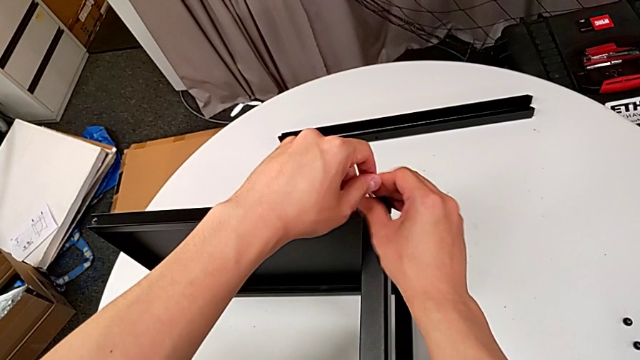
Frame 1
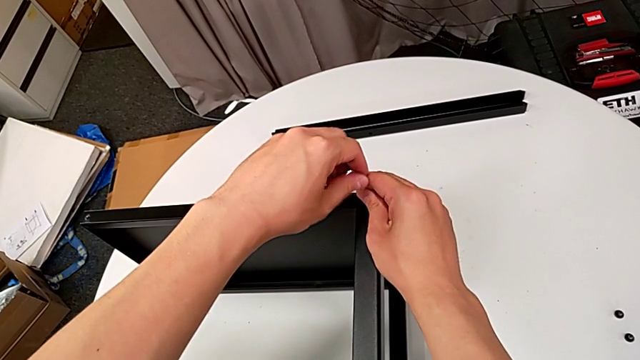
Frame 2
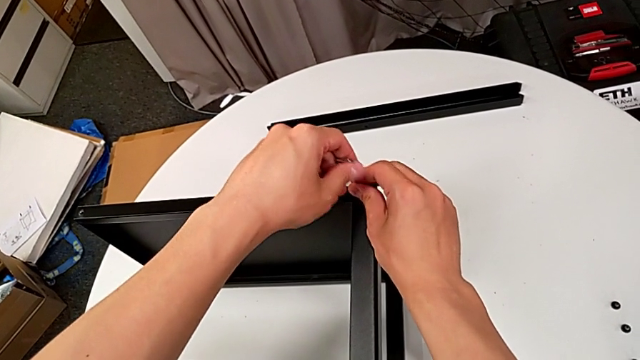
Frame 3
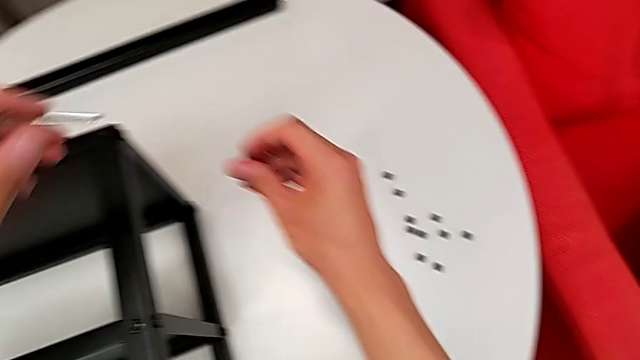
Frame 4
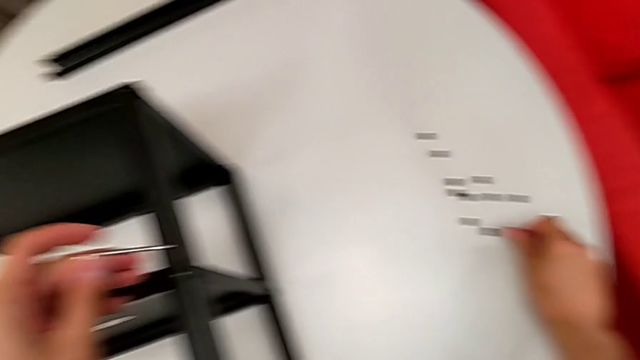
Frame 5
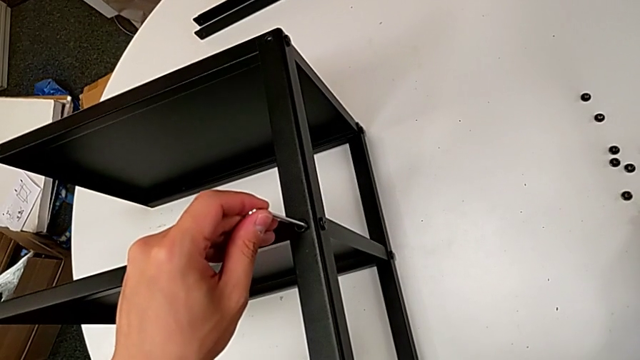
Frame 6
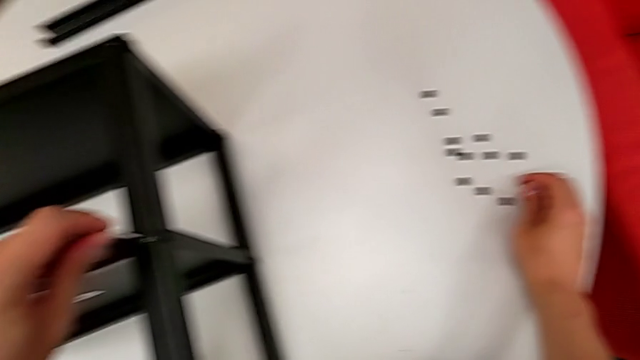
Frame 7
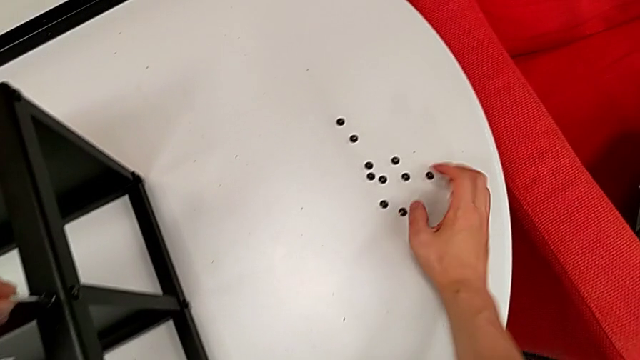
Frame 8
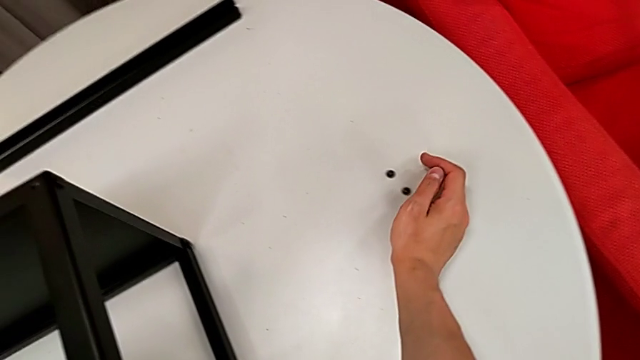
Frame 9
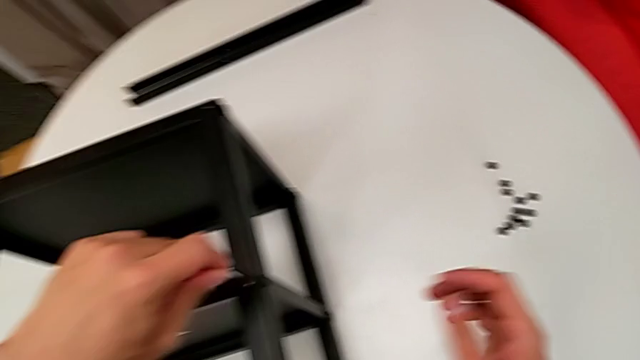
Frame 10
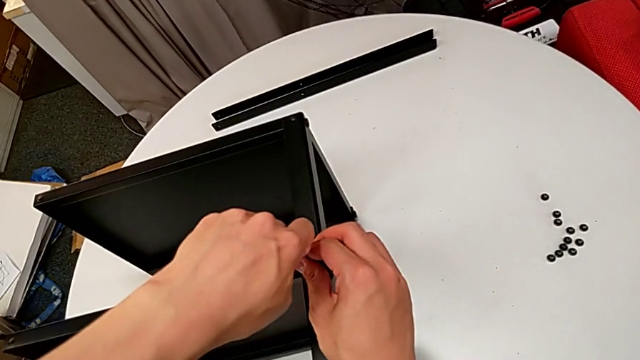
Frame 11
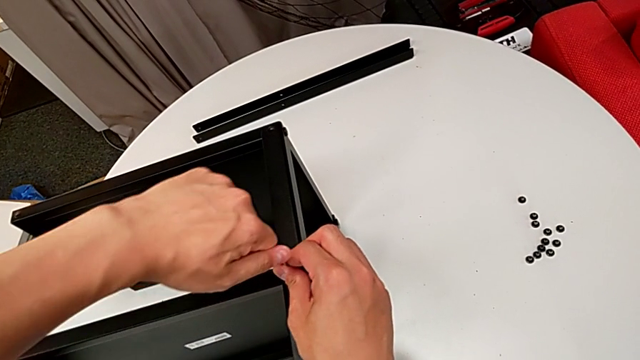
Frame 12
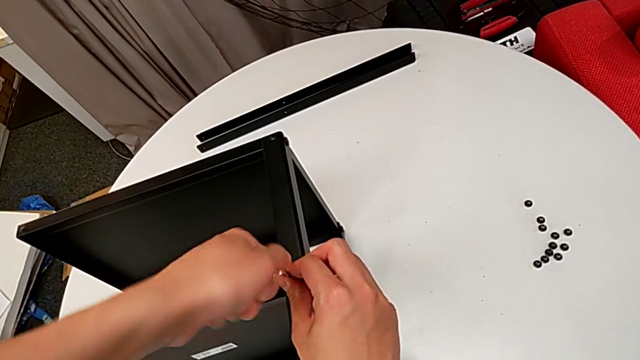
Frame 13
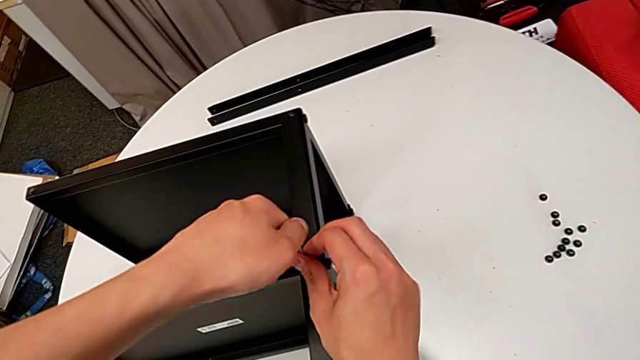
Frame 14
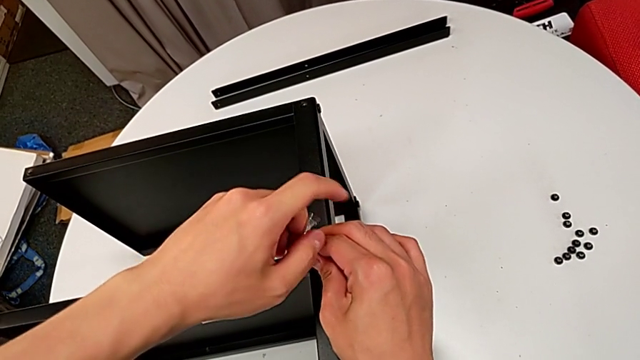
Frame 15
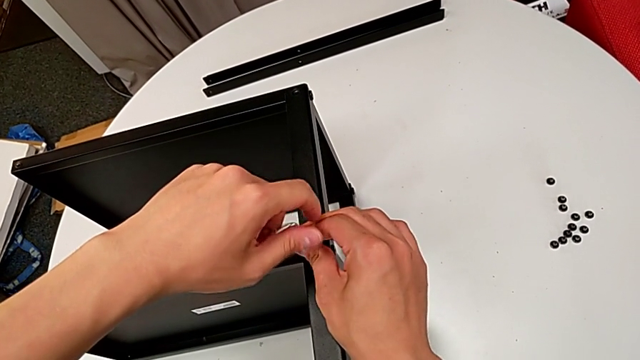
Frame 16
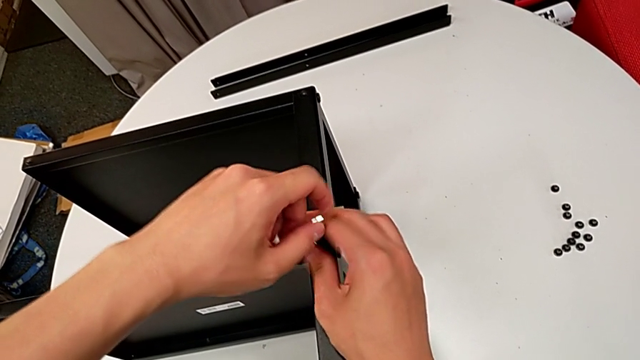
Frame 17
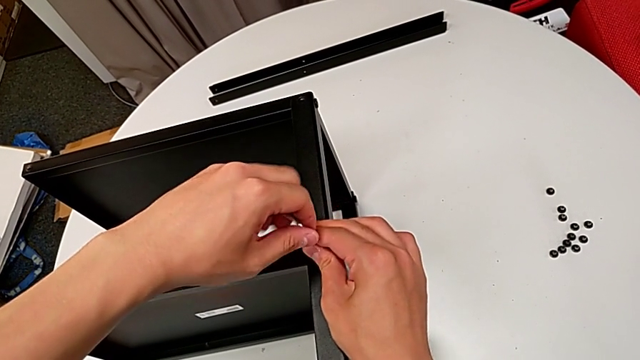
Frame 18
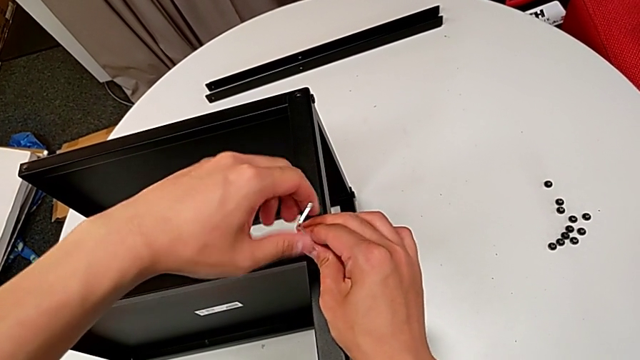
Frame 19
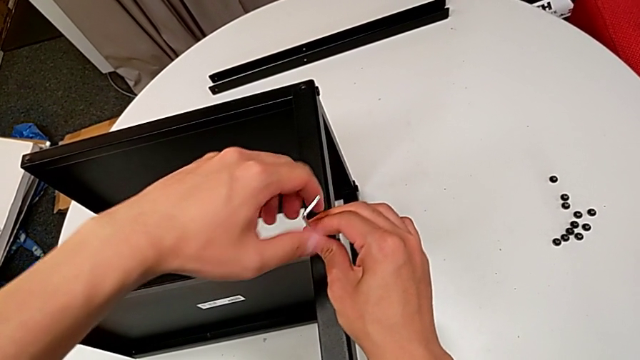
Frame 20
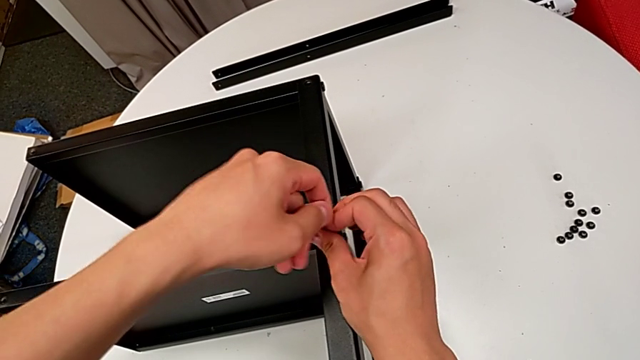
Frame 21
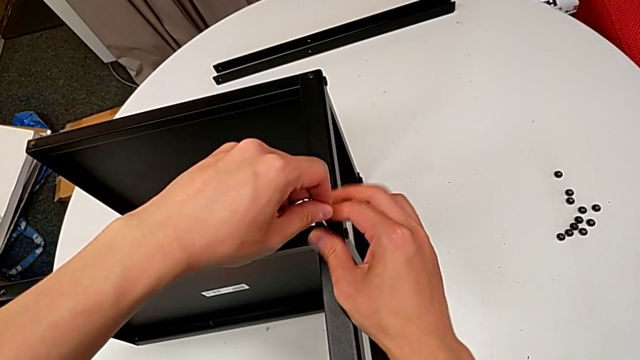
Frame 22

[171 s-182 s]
The camera wearer is disassembling the third leg of the table. They withdraw the Allen wrench with the left hand, disassemble the hex socket head with the right hand, place it with the right hand, insert the Allen wrench with the left hand, push the hex socket head, unscrew it and withdraw the Allen wrench.

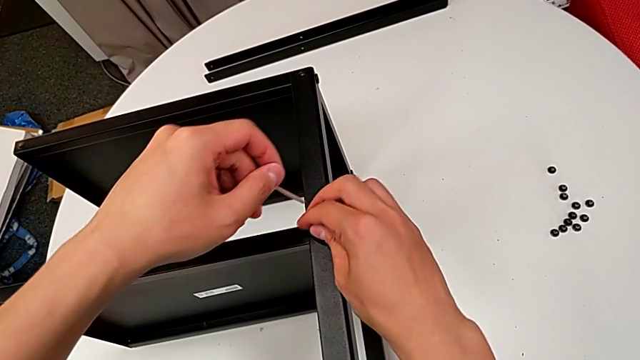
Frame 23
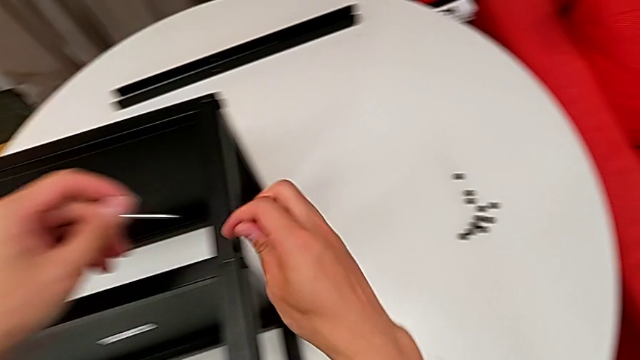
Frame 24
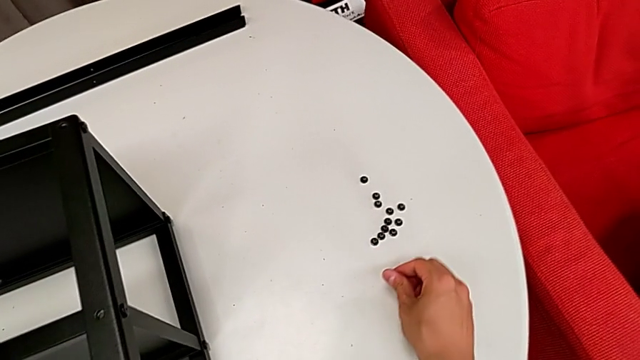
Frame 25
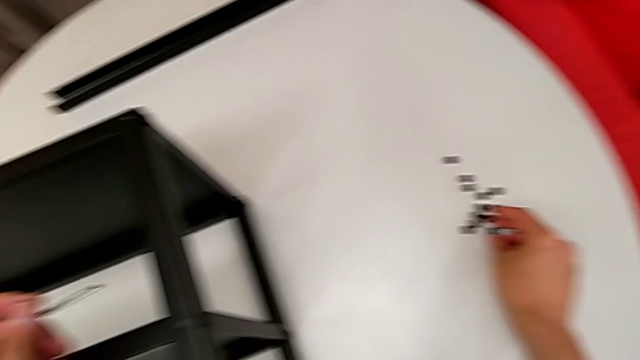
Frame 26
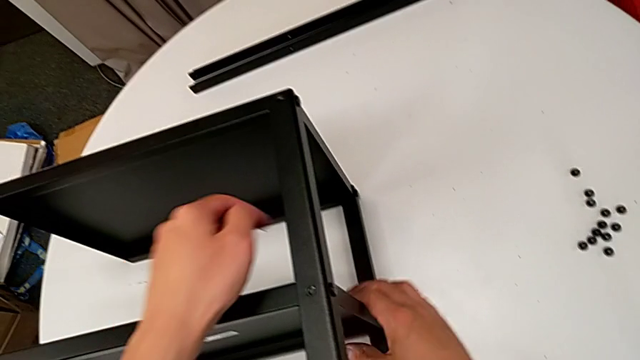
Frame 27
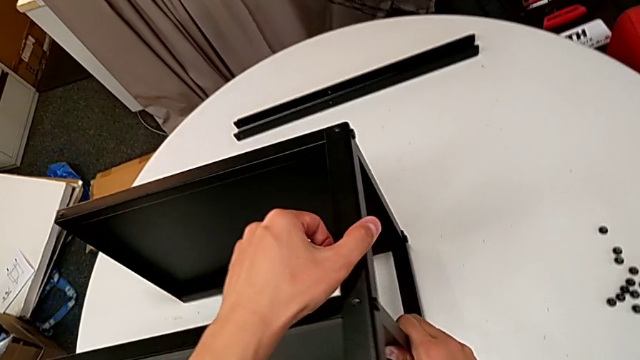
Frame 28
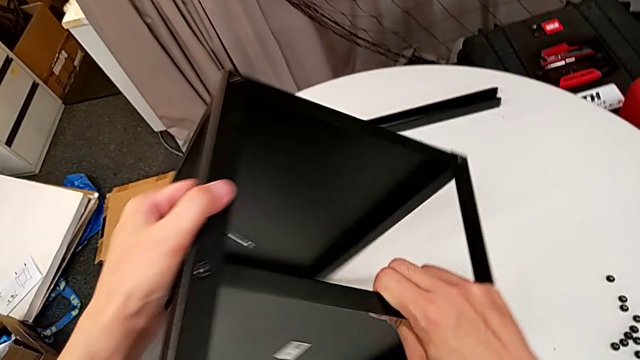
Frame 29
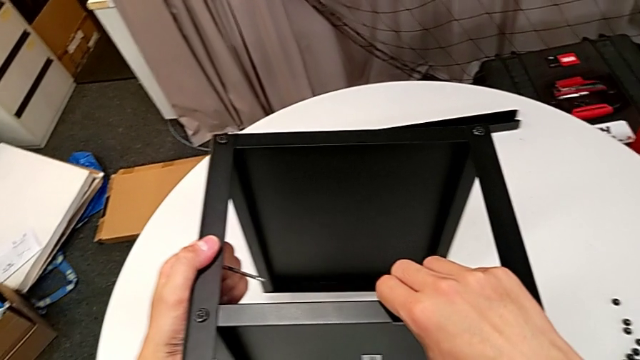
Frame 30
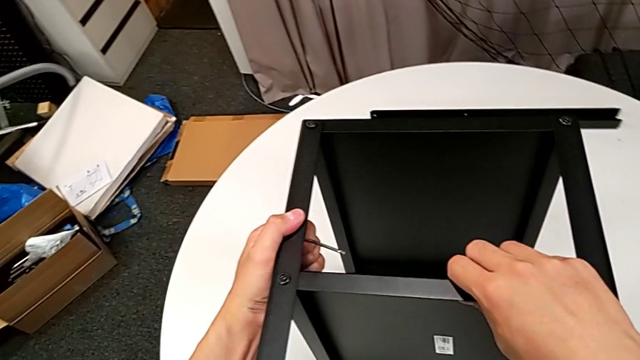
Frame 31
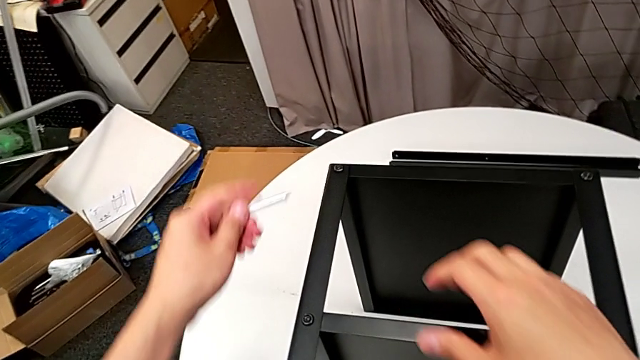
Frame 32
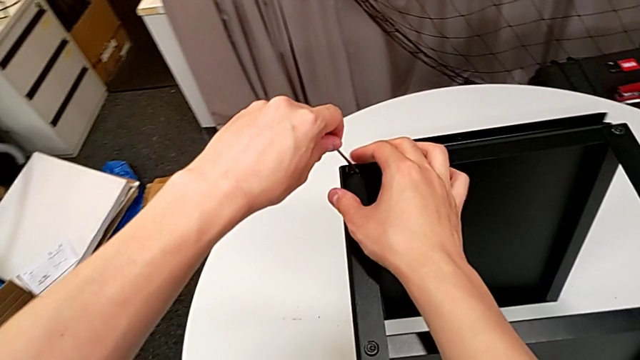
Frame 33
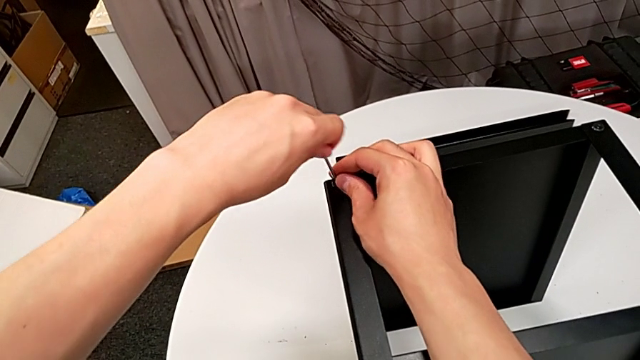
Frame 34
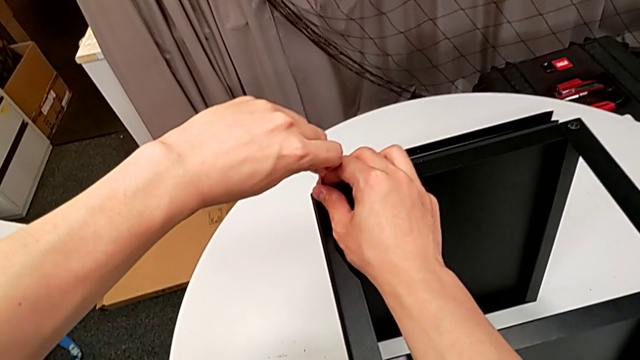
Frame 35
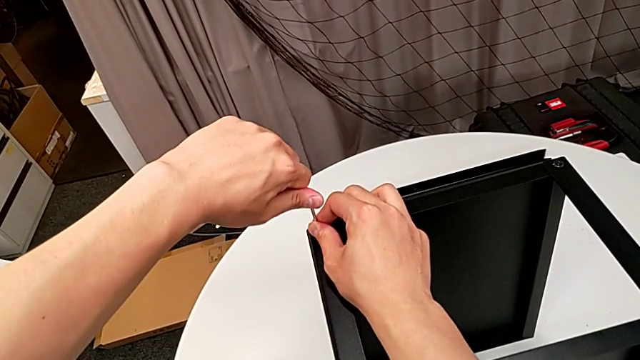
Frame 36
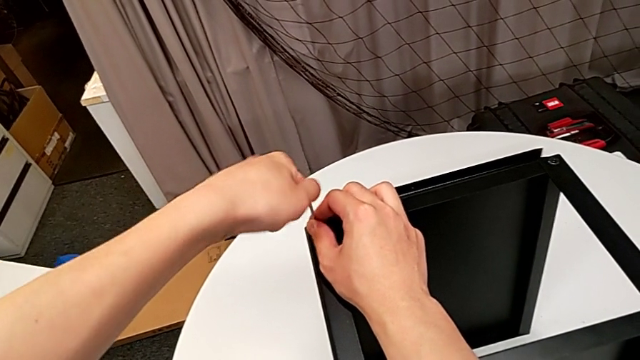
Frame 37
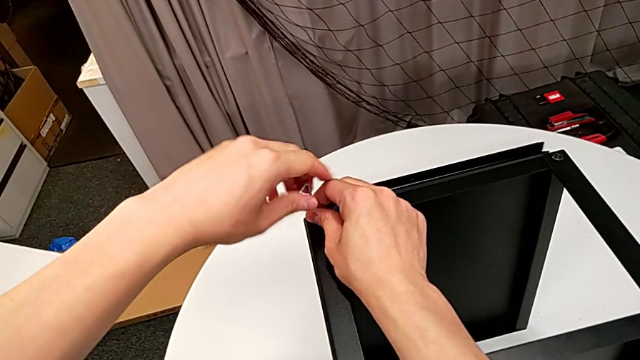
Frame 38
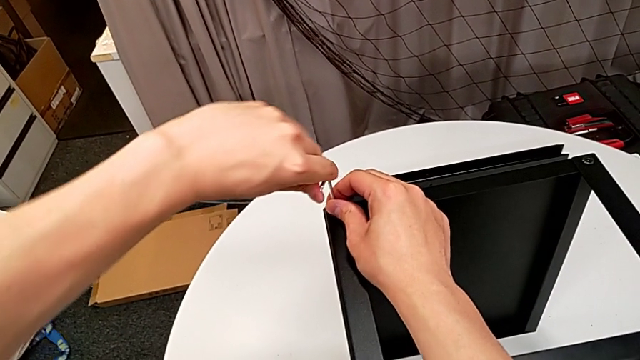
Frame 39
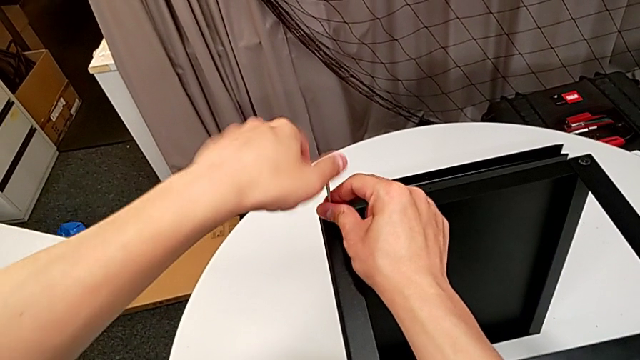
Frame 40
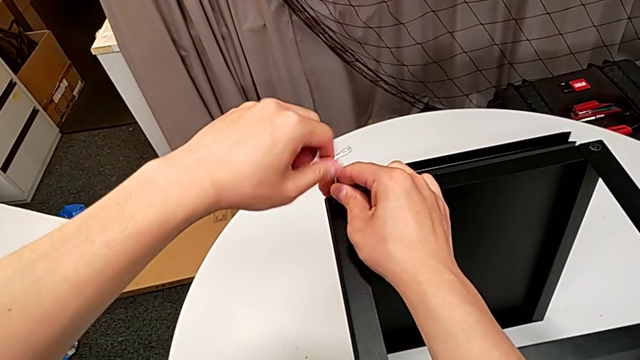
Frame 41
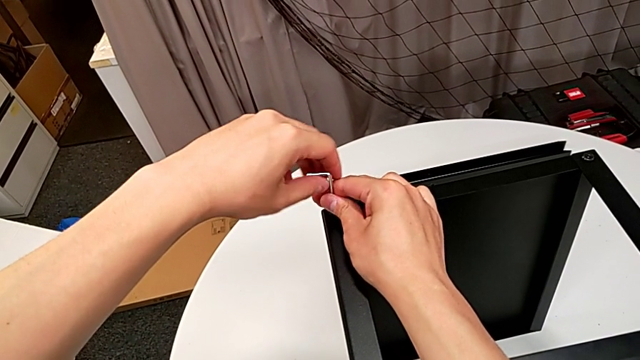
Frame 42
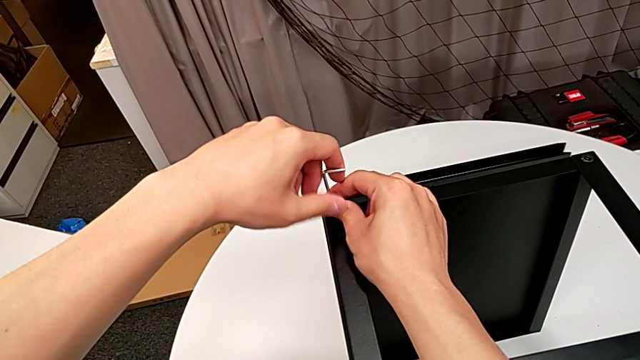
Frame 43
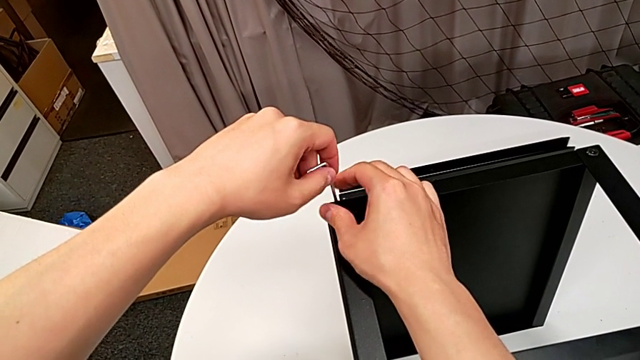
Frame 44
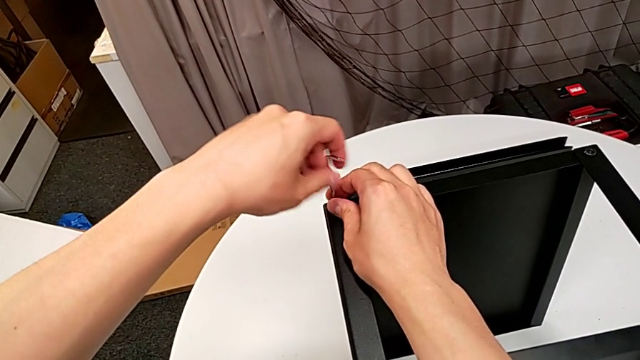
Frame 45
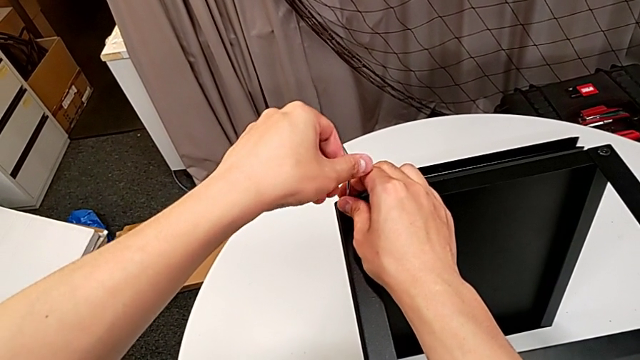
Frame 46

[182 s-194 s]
The camera wearer is disassembling the third leg of the table. They disassemble the hex socket head, place it, rotate the nightstand, insert the Allen wrench, unscrew the hex socket head and withdraw the Allen wrench with the left hand.
